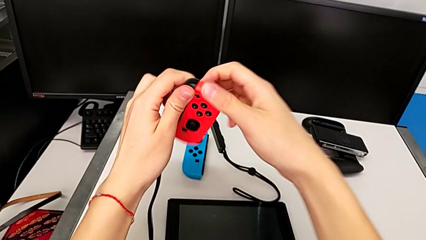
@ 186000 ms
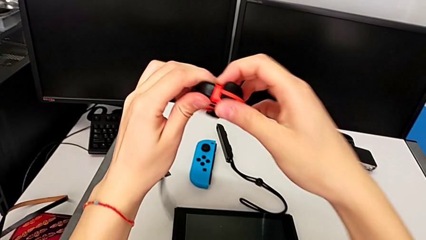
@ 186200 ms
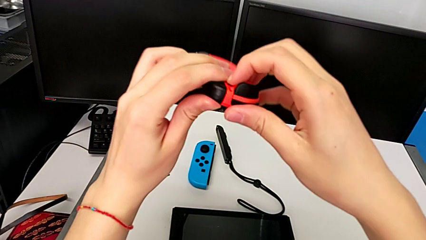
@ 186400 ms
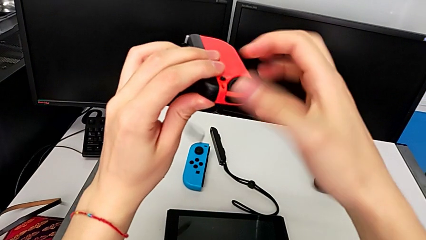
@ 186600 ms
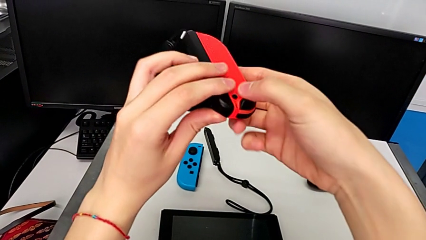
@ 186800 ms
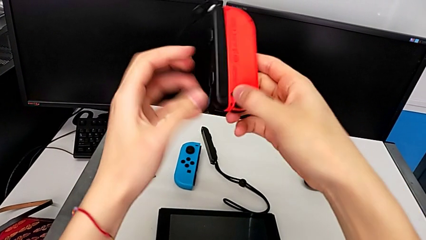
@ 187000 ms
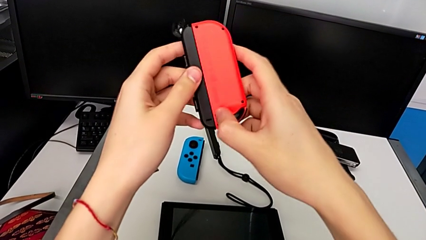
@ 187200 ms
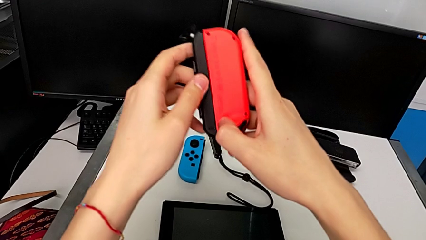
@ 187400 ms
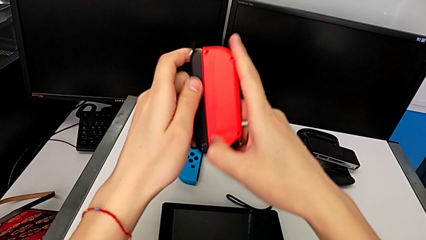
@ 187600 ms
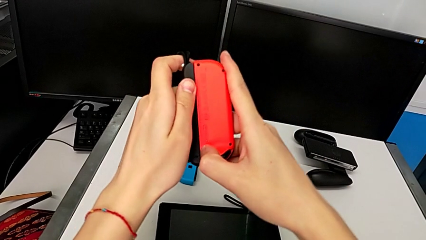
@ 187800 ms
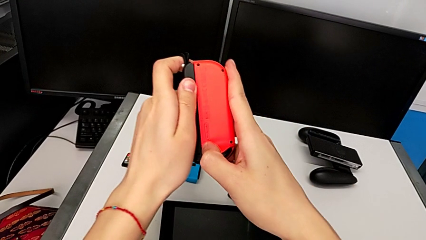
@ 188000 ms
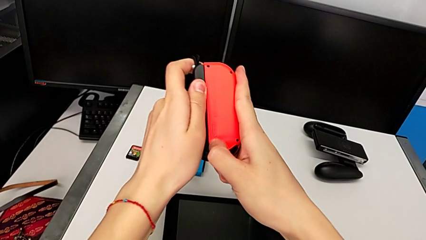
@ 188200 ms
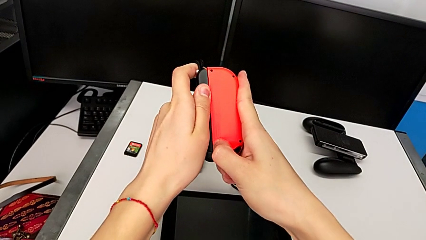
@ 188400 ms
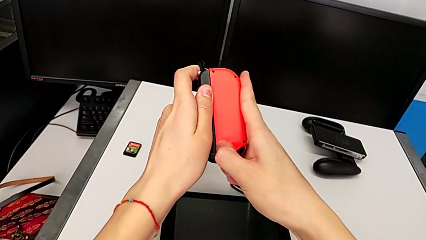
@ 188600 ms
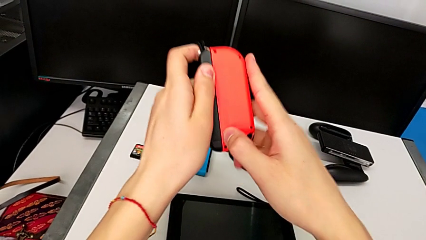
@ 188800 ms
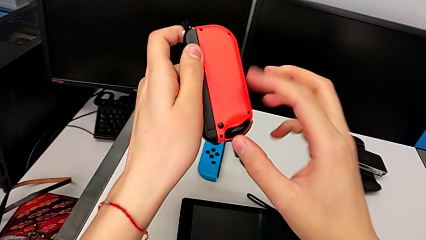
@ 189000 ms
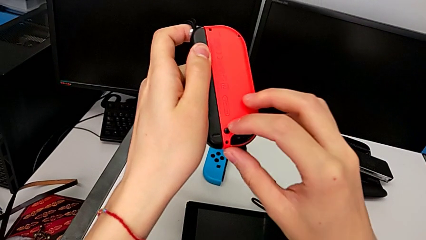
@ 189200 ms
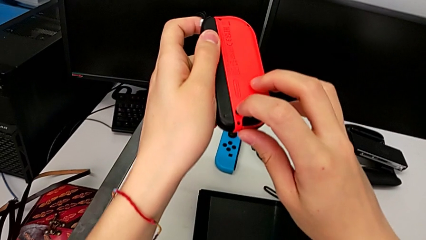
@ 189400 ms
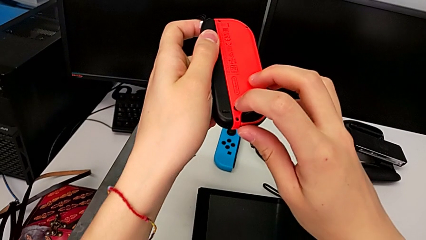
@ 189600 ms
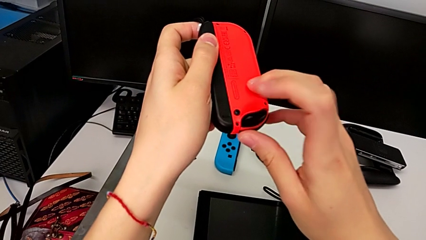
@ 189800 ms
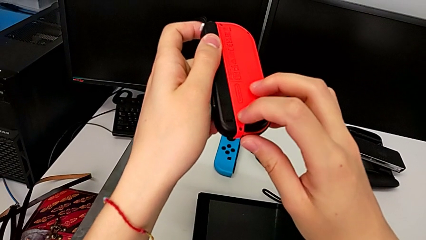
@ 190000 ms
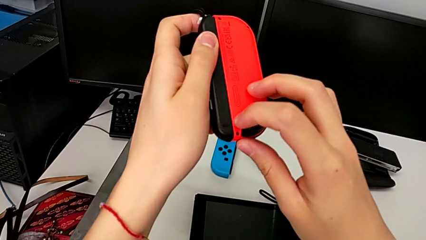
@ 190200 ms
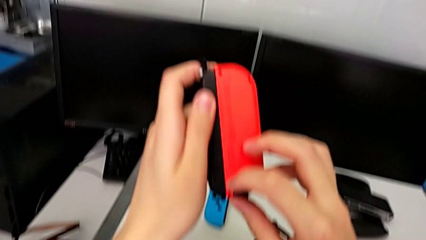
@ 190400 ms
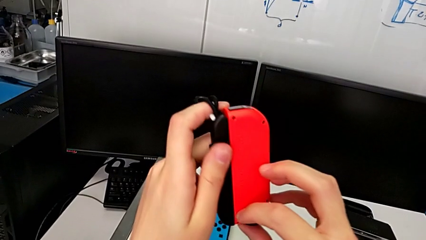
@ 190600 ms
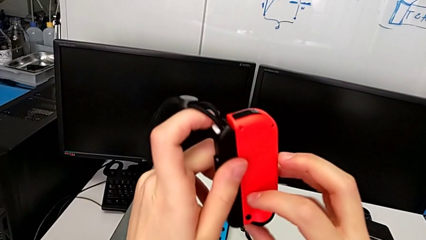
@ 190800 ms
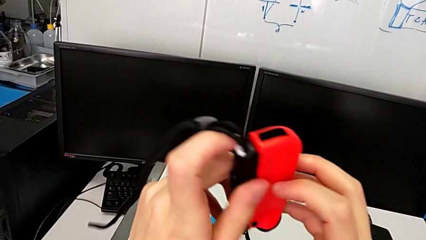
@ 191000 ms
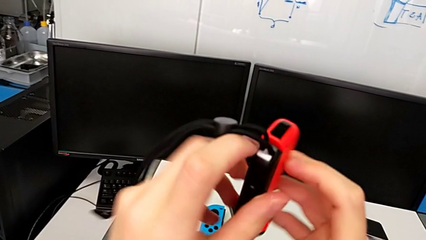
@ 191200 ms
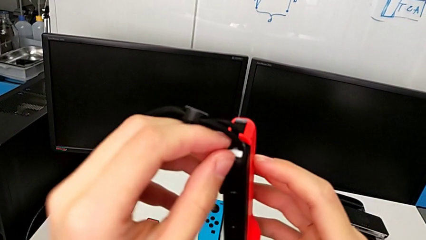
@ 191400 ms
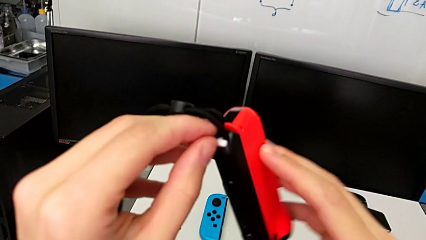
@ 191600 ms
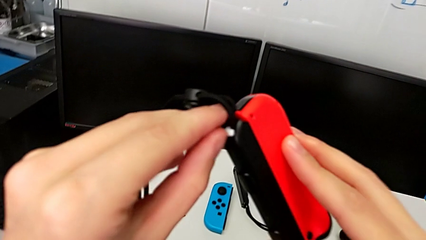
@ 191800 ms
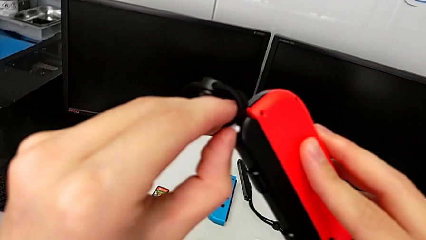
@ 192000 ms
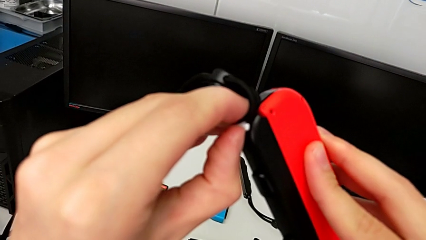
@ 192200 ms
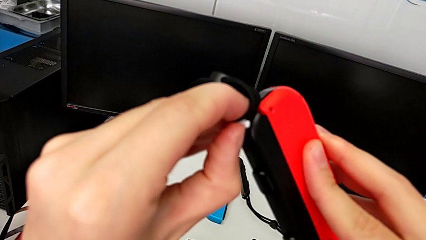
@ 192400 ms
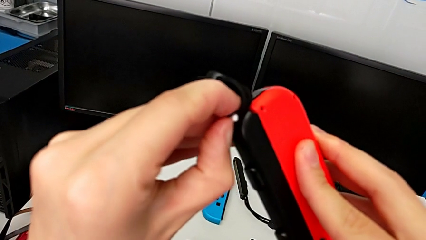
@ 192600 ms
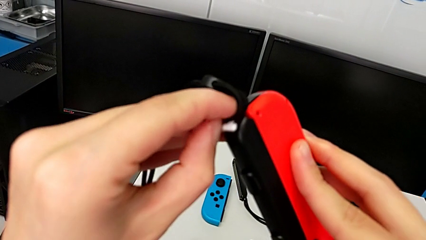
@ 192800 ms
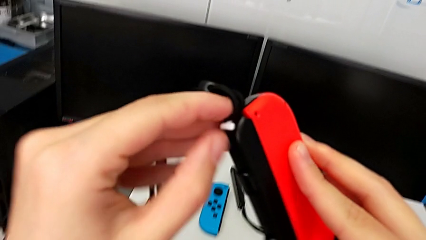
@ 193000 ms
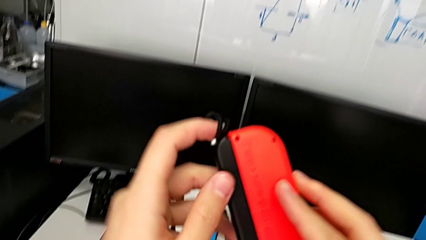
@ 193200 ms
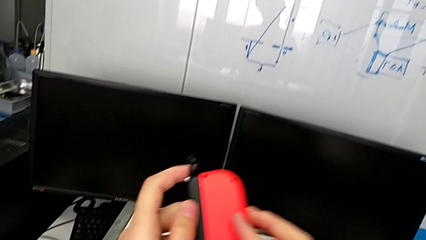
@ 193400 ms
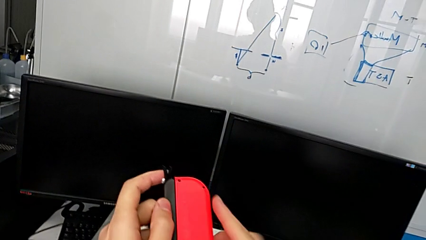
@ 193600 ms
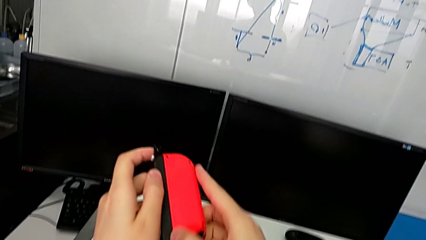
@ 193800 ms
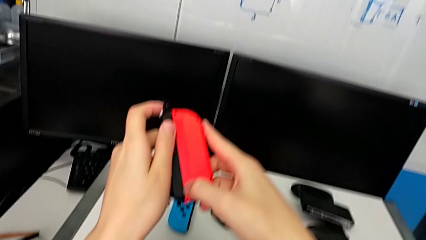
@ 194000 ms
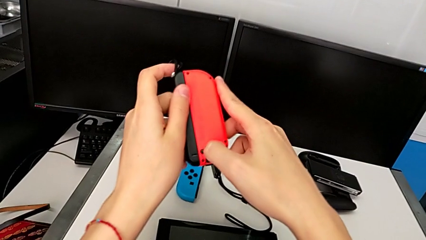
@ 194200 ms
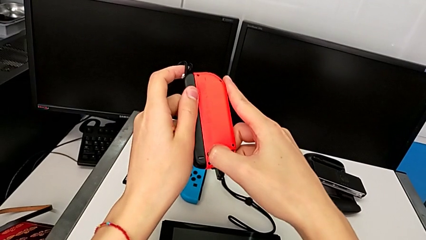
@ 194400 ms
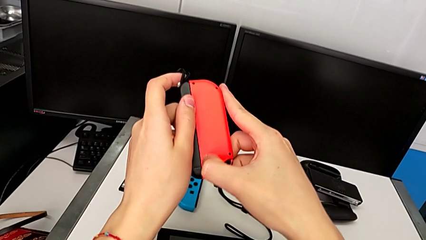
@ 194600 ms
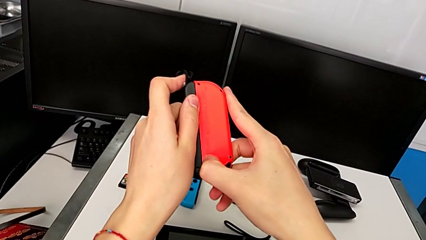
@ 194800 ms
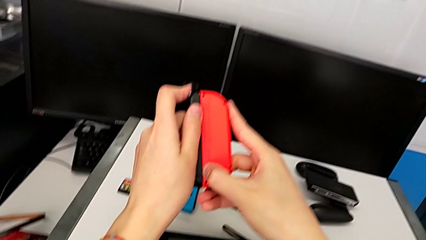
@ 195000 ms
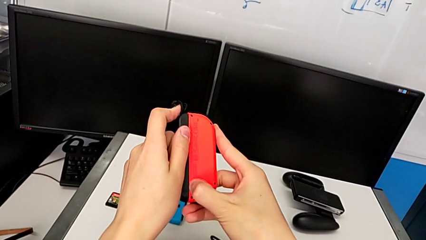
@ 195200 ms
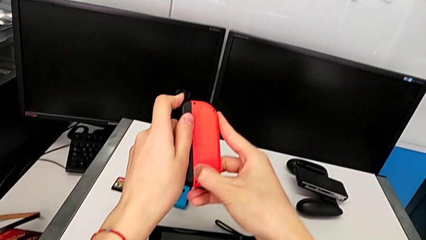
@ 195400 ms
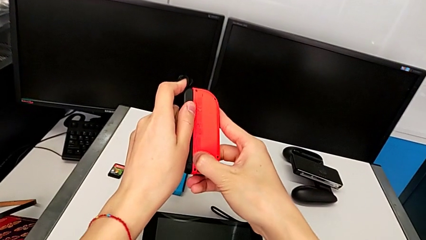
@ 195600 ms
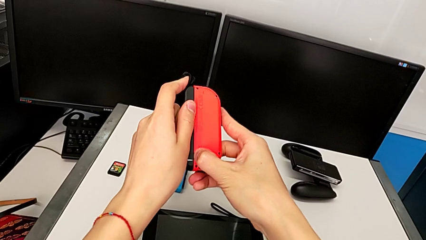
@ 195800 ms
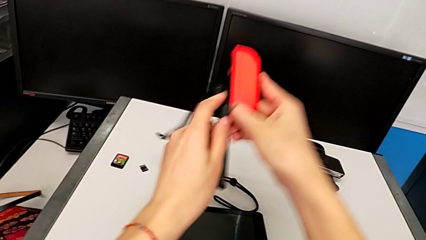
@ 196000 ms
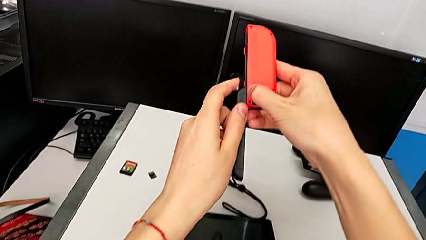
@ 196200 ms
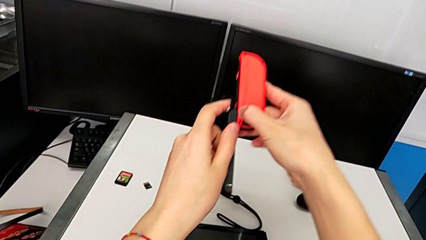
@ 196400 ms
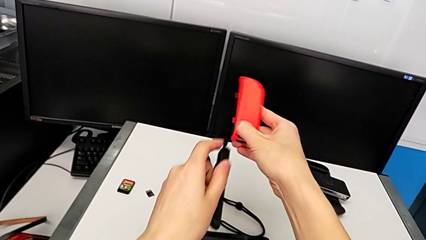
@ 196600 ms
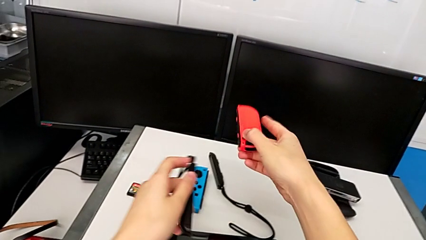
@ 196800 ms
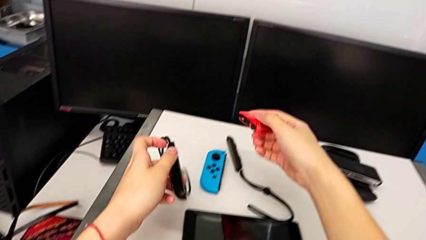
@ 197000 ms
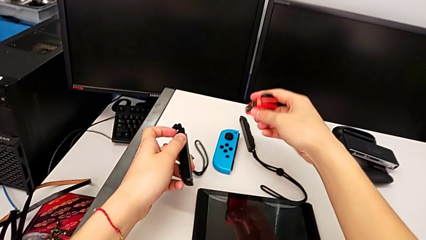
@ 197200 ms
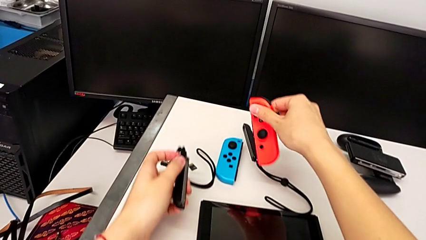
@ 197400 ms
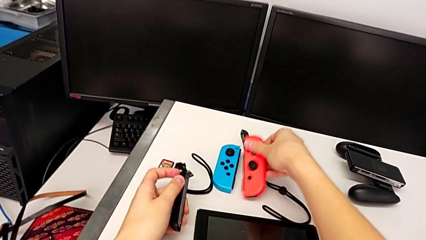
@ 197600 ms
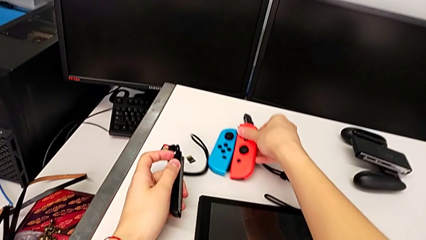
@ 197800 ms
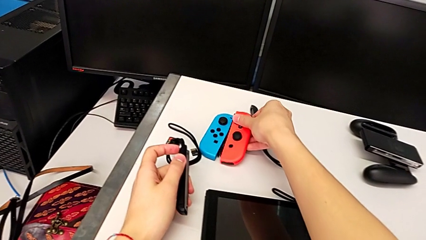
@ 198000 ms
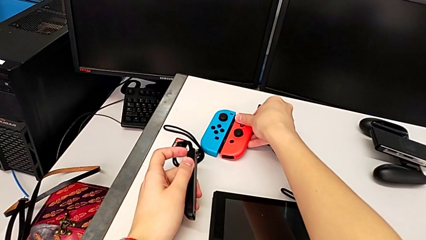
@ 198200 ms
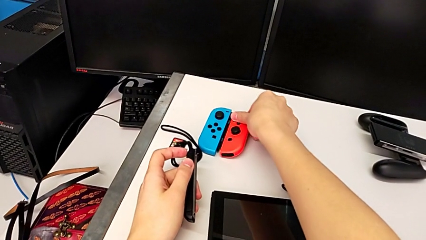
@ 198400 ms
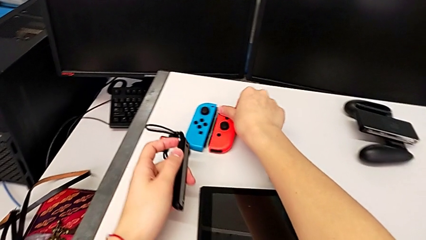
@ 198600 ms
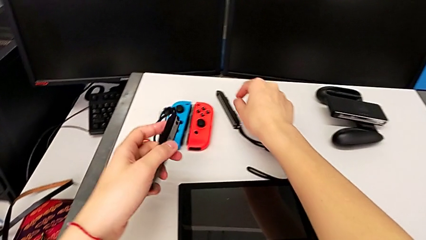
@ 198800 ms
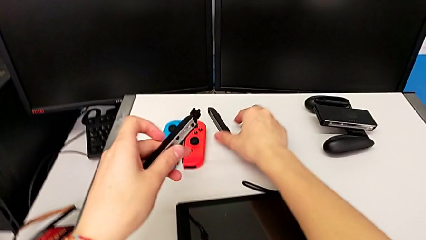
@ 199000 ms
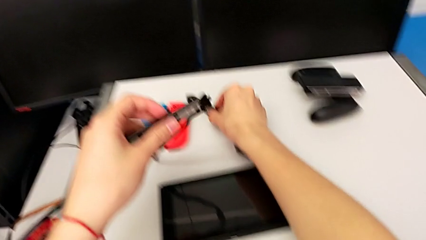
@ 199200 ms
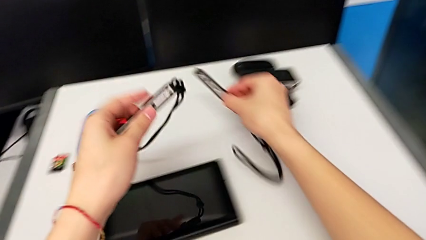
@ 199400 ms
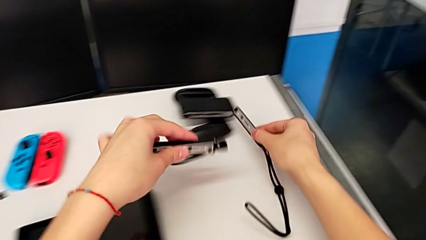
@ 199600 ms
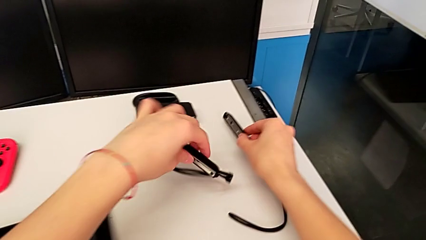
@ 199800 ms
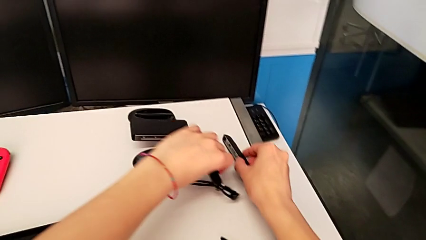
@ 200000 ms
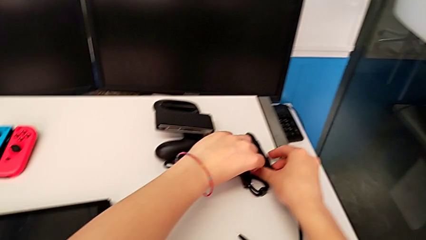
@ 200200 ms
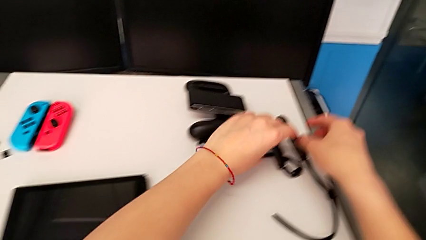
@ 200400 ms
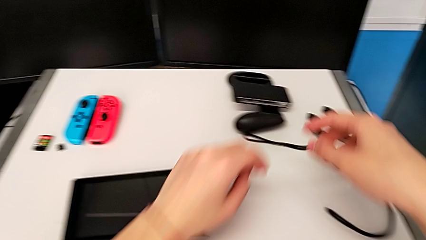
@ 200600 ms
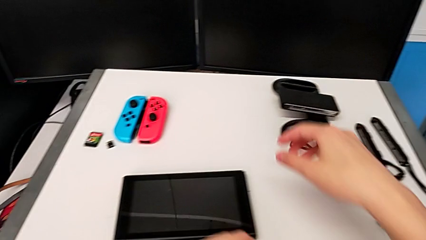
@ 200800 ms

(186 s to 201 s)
The camera wearer is detaching the red Joy-Con from the Joy-Con strap. They inspect the red Joy-Con controller and rotate it. They pull the Joy-Con strap and press the release button twice, and the camera wearer can't detach the Joy-Con strap from the Joy-Con controller. They pull the Joy-Con strap lock, press the release button, disassemble the Joy-Con strap, flip the red Joy-Con controller, place it, grab the Joy-Con strap and place it.

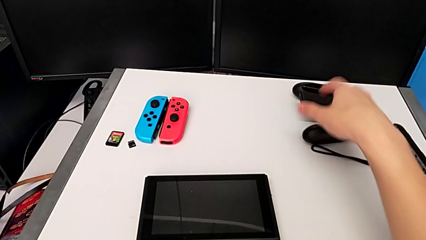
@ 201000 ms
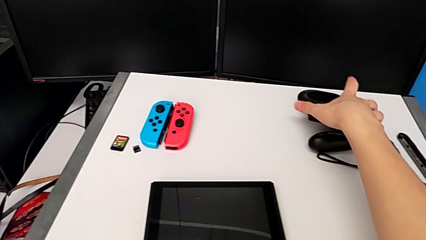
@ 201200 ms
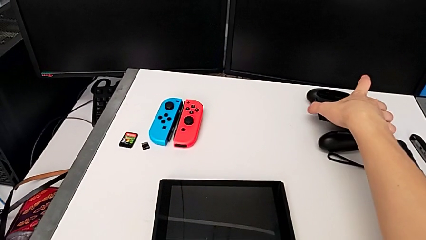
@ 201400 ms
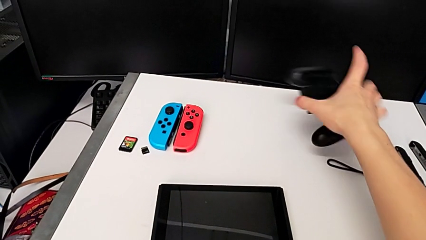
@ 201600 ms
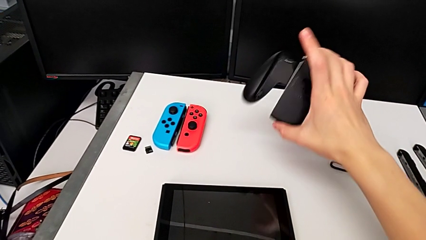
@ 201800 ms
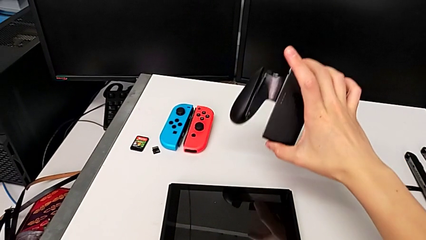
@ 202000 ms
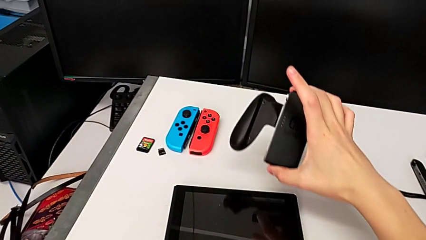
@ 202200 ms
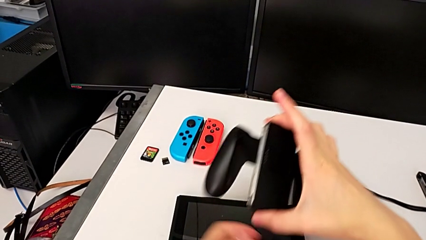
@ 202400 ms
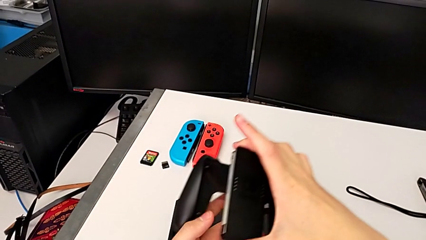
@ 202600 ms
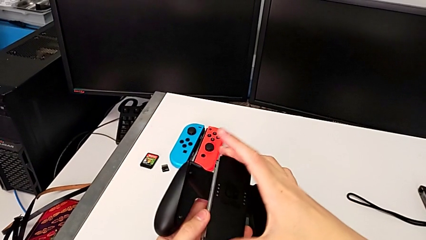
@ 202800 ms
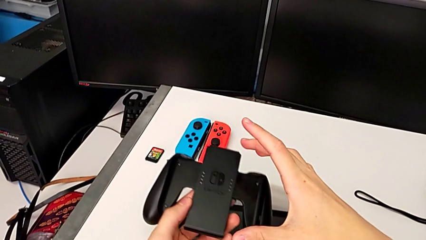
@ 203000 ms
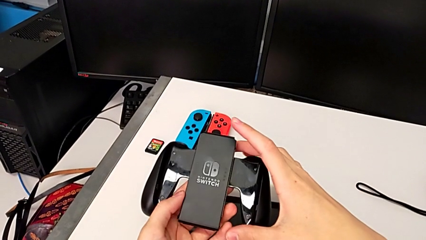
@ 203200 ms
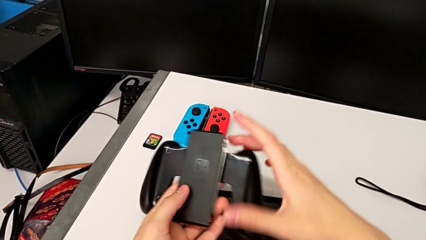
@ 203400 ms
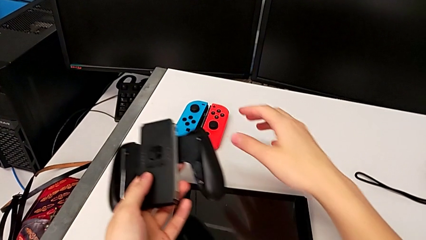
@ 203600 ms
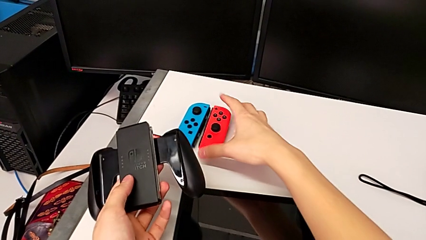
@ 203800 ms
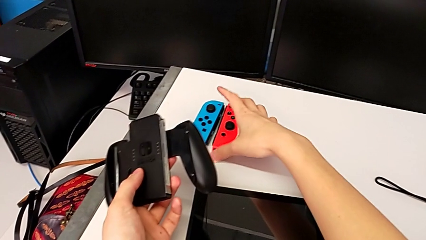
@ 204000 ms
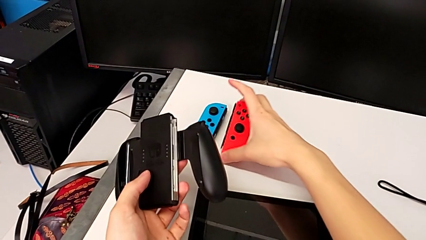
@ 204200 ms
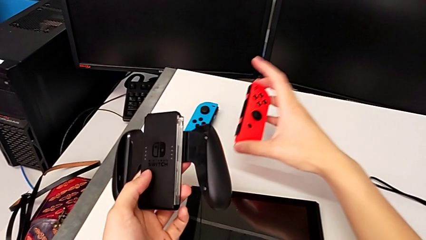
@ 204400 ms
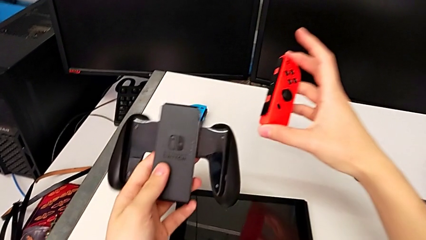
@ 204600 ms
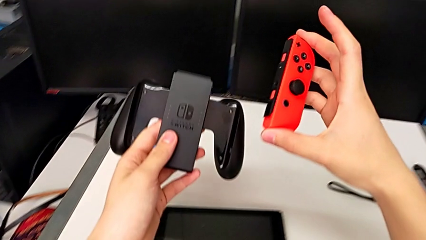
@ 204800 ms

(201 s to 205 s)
The camera wearer is inserting the Joy-Con controllers into the comfort grip. They grab the comfort grip with the right hand, lift it with the left hand, grab the red Joy-Con controller with the right hand and lift it with the right hand.
